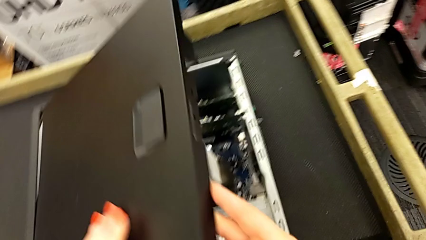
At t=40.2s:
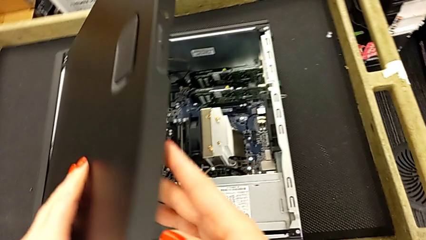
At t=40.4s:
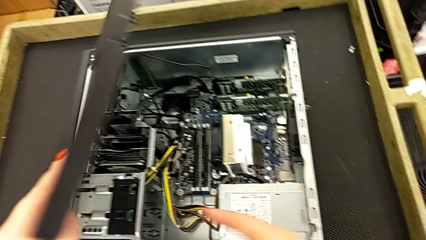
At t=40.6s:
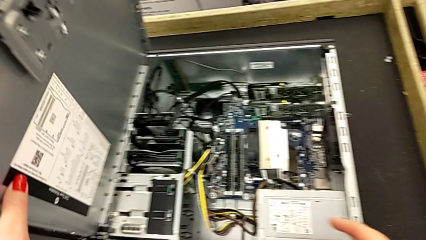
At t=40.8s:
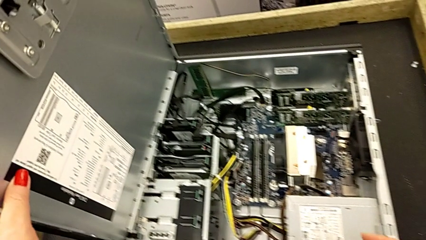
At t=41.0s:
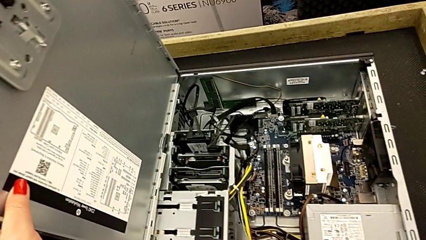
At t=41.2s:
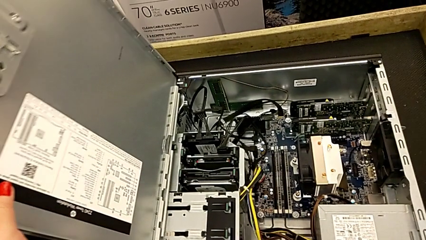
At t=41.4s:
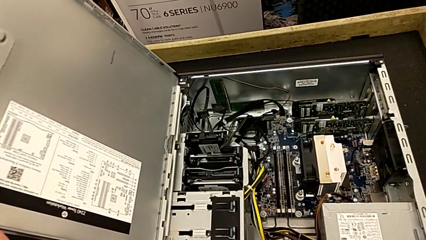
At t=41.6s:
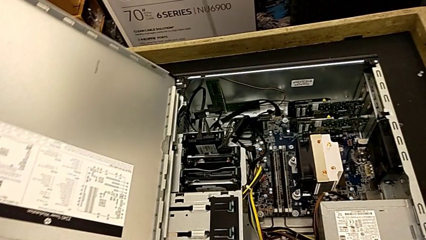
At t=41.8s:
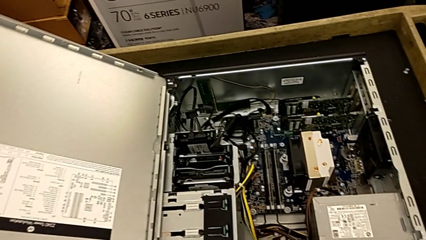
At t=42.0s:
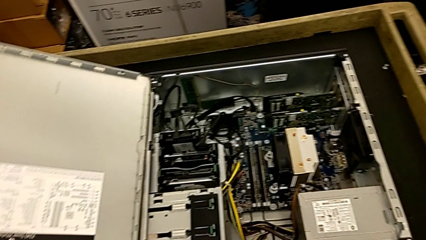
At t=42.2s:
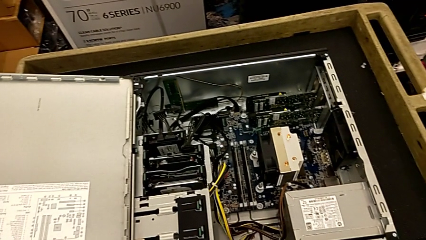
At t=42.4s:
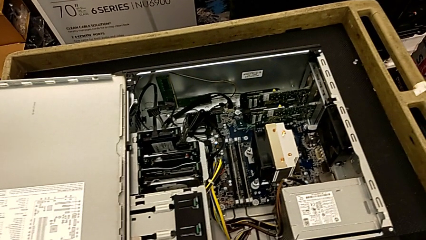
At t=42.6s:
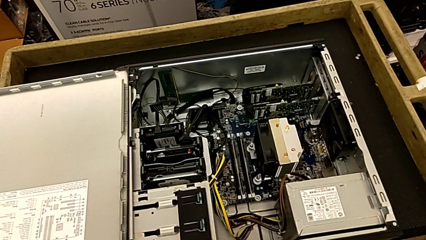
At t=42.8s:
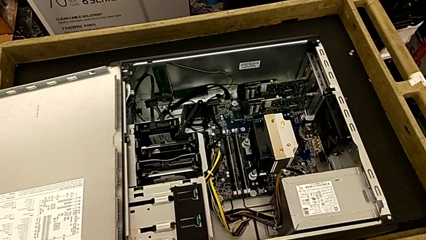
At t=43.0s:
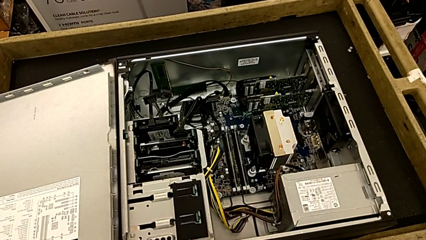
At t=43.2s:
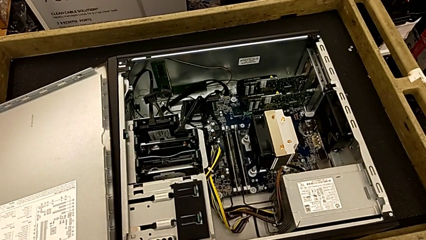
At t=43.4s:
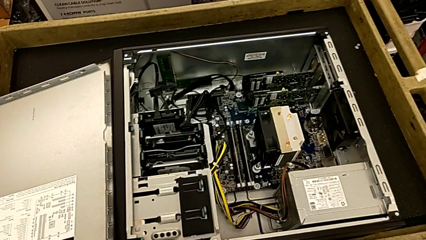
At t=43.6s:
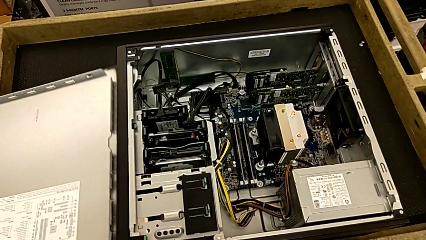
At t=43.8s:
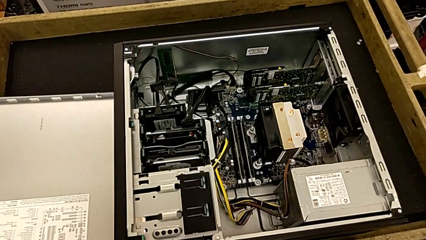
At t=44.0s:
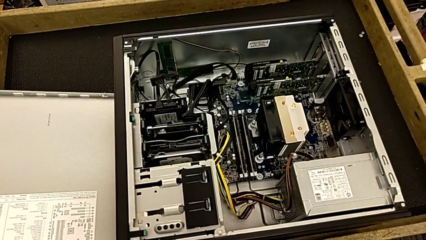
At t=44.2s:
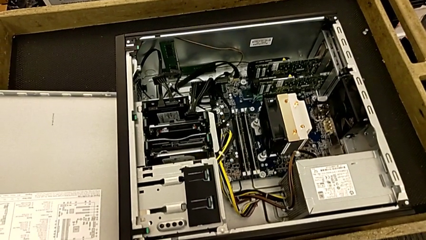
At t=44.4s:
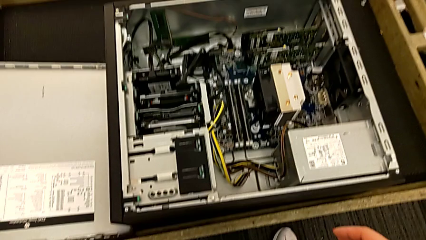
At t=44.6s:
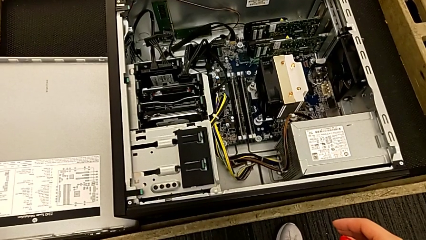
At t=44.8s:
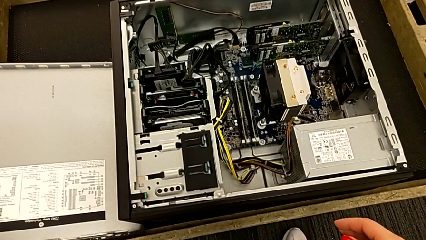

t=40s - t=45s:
The camera wearer is opening the cover of the computer tower. They keep opening the cover and place it.

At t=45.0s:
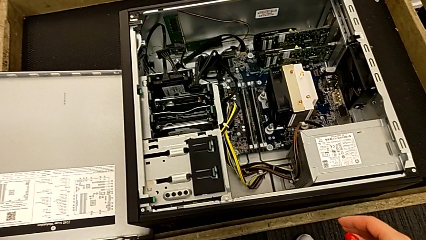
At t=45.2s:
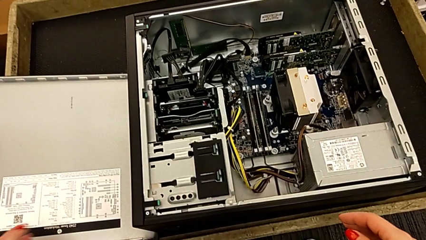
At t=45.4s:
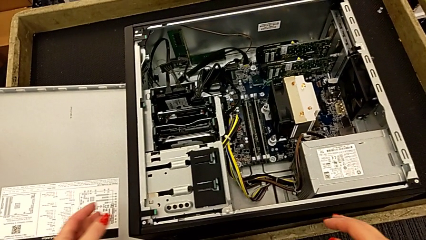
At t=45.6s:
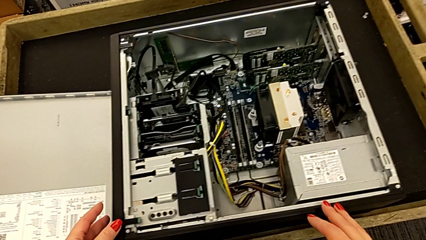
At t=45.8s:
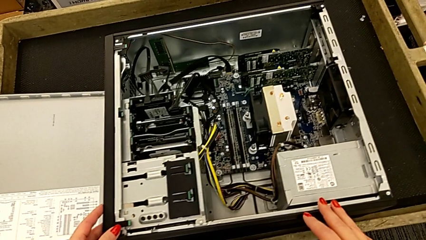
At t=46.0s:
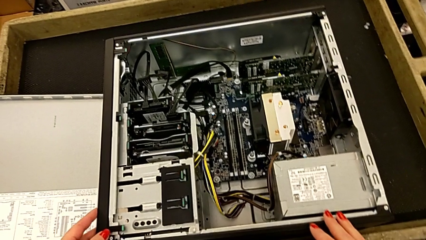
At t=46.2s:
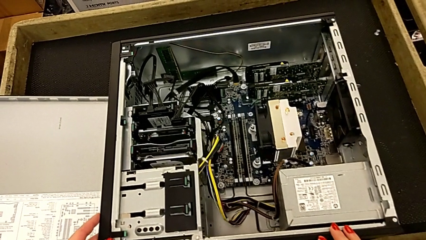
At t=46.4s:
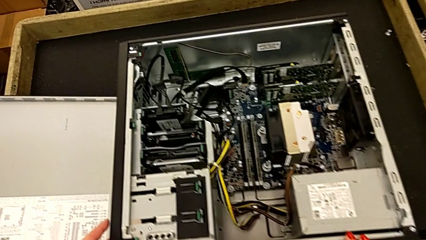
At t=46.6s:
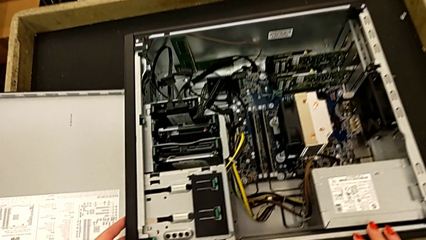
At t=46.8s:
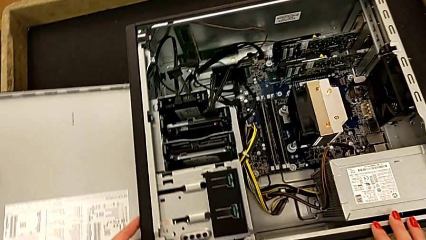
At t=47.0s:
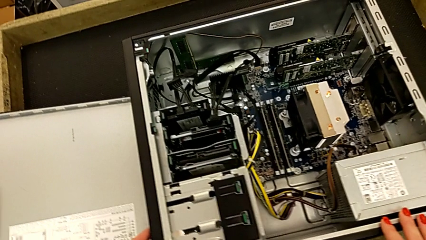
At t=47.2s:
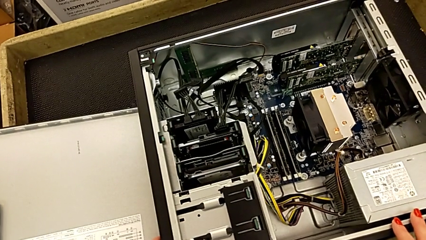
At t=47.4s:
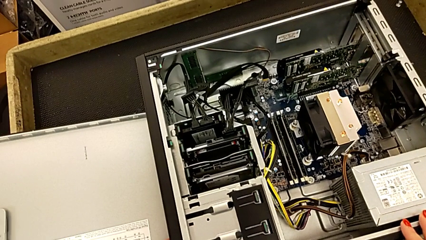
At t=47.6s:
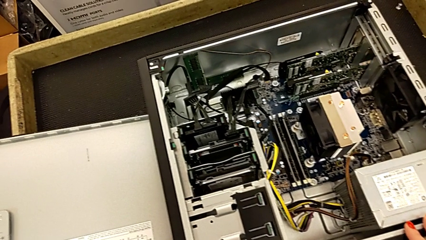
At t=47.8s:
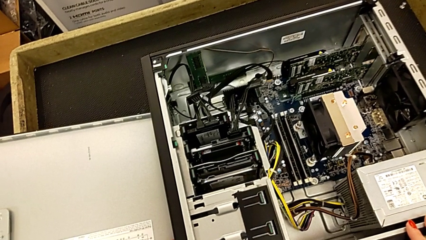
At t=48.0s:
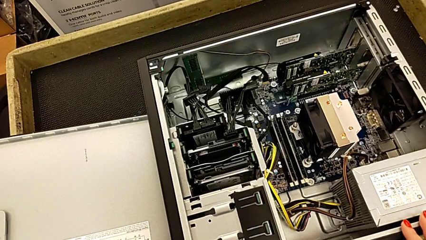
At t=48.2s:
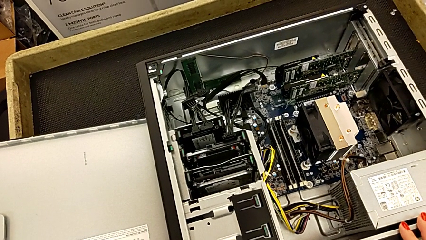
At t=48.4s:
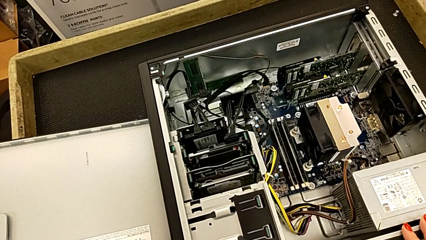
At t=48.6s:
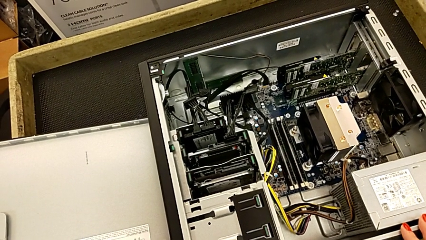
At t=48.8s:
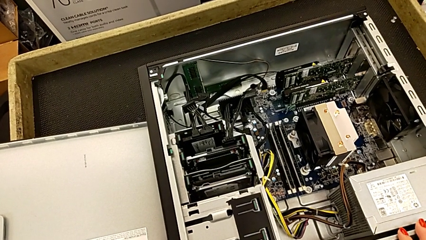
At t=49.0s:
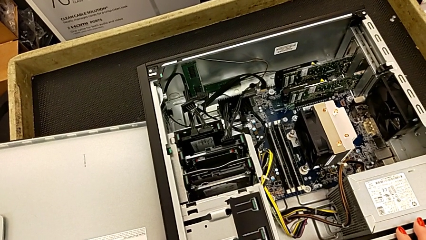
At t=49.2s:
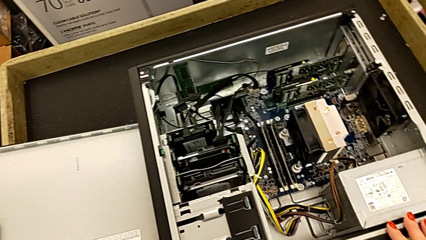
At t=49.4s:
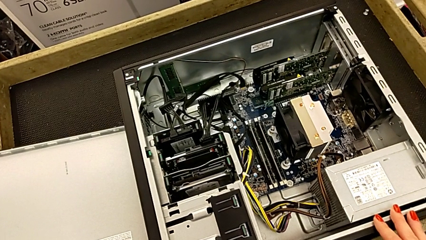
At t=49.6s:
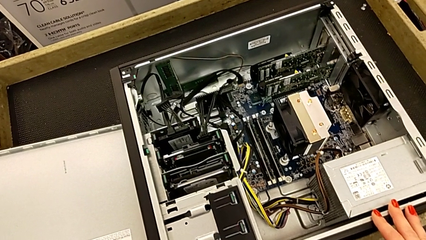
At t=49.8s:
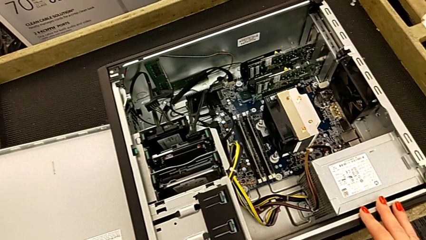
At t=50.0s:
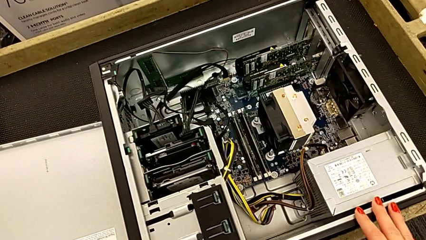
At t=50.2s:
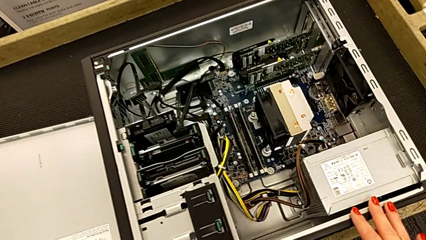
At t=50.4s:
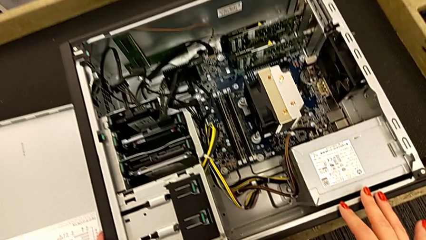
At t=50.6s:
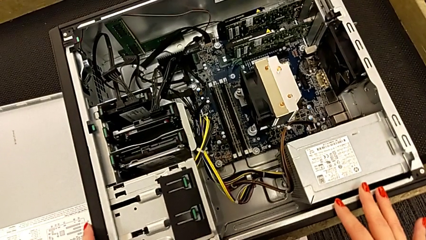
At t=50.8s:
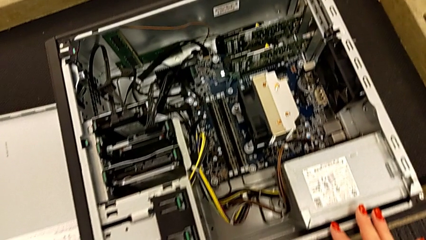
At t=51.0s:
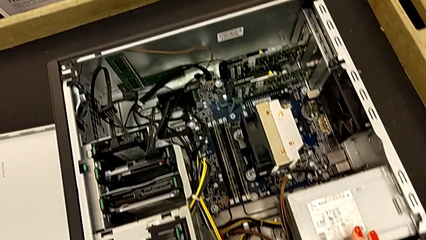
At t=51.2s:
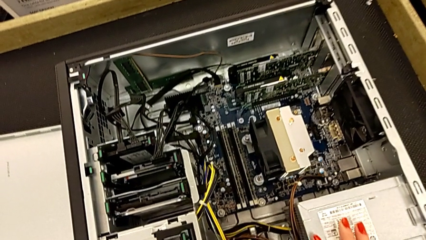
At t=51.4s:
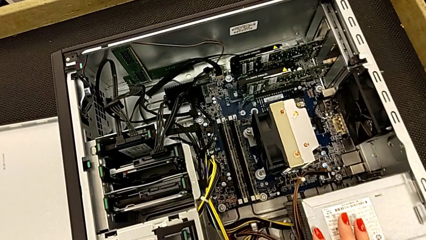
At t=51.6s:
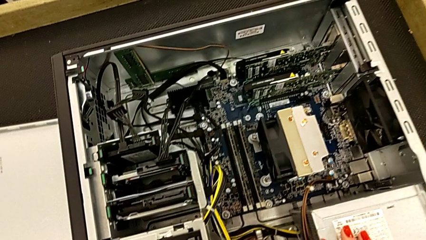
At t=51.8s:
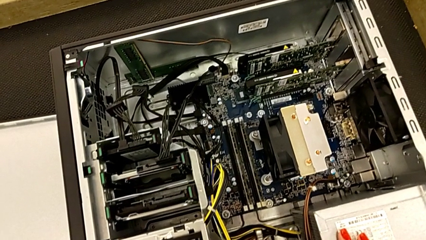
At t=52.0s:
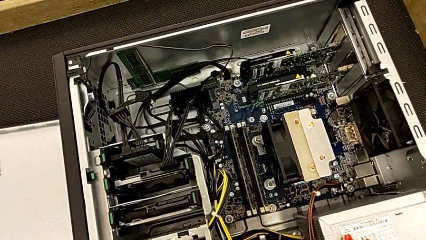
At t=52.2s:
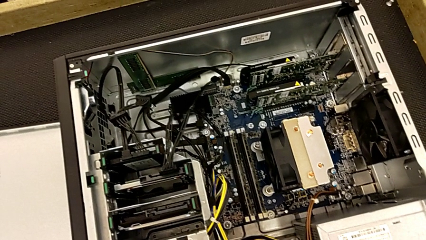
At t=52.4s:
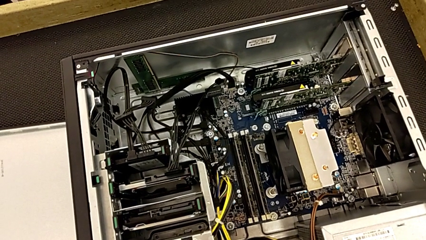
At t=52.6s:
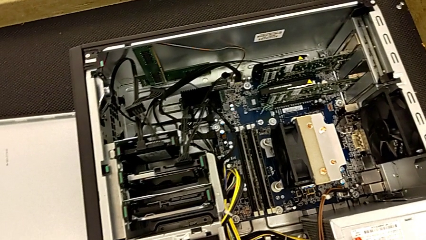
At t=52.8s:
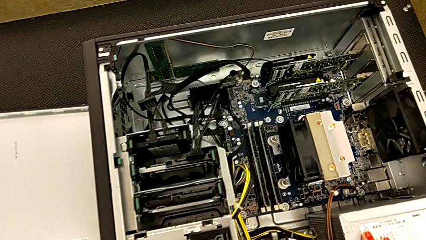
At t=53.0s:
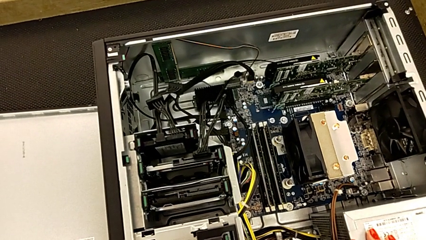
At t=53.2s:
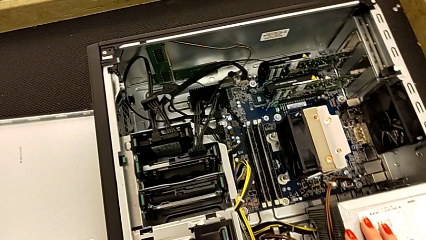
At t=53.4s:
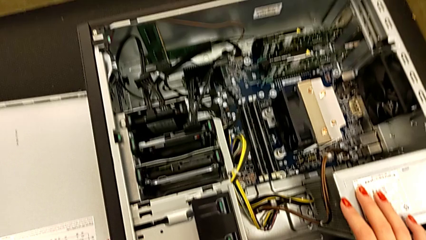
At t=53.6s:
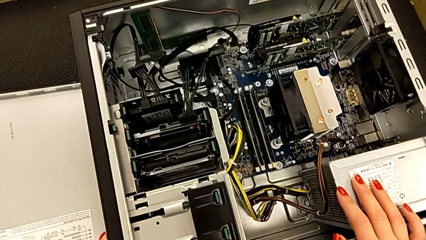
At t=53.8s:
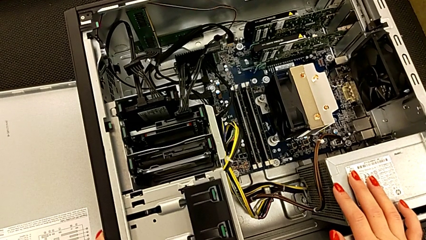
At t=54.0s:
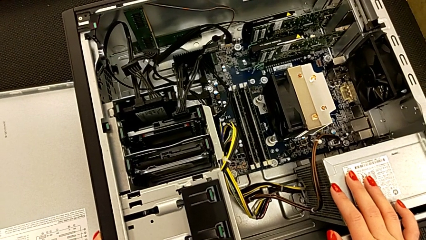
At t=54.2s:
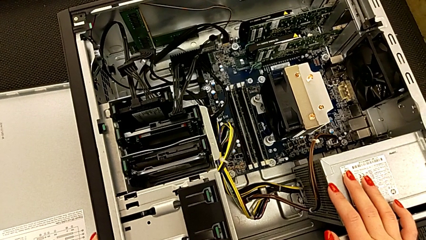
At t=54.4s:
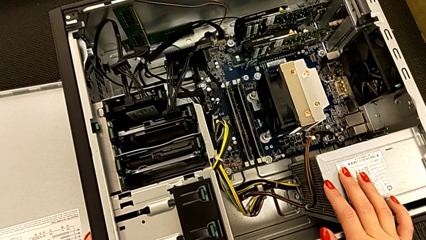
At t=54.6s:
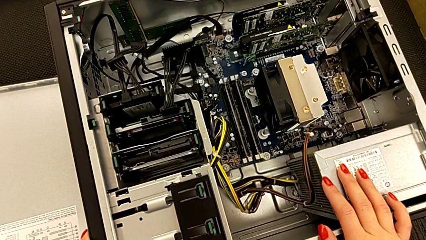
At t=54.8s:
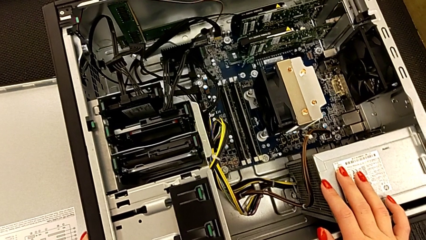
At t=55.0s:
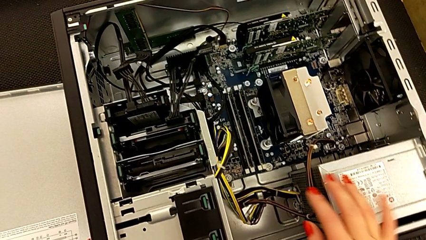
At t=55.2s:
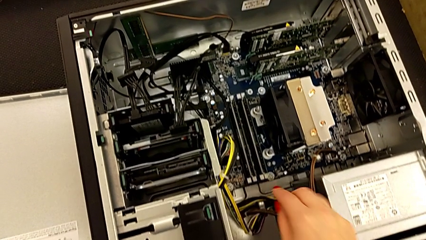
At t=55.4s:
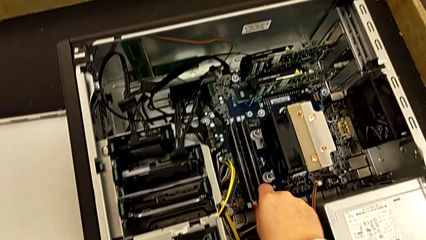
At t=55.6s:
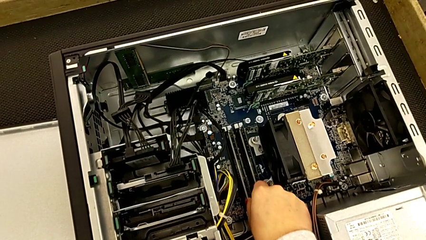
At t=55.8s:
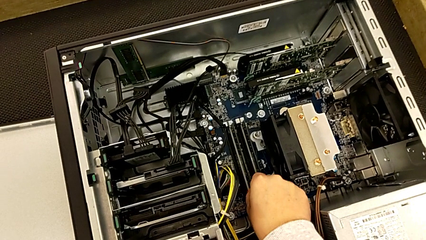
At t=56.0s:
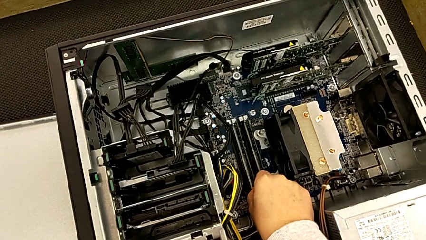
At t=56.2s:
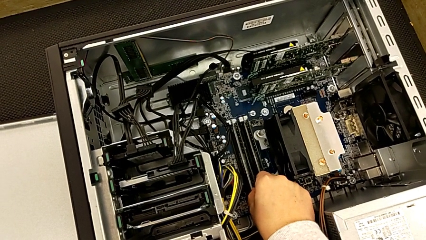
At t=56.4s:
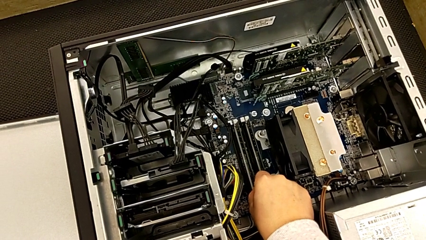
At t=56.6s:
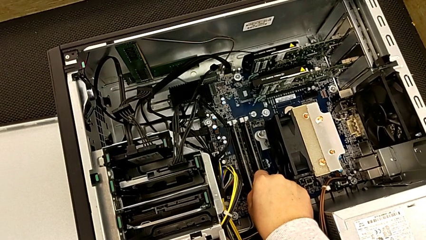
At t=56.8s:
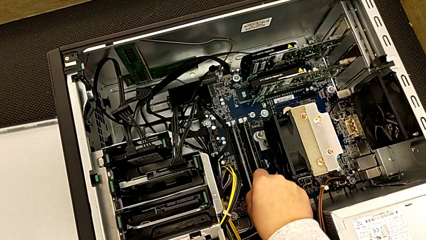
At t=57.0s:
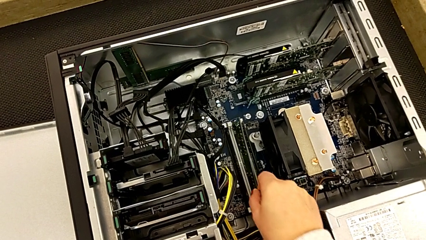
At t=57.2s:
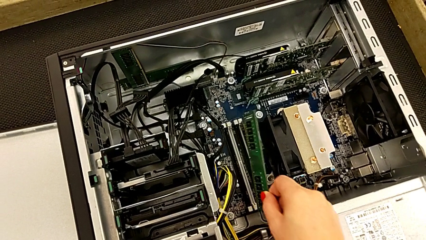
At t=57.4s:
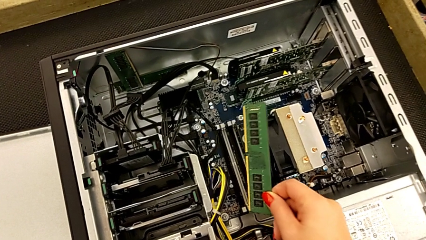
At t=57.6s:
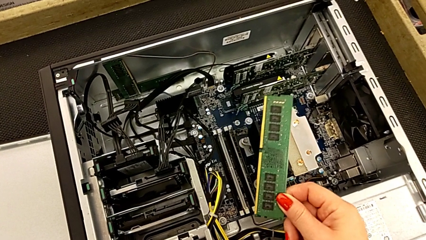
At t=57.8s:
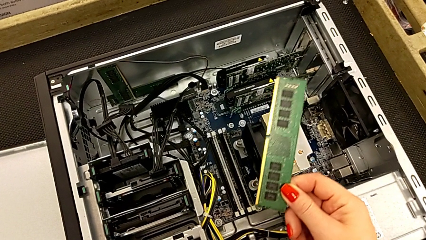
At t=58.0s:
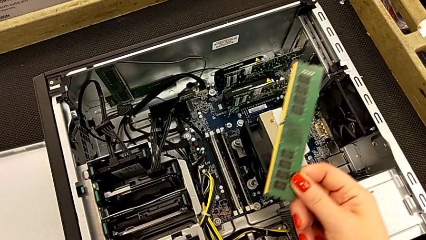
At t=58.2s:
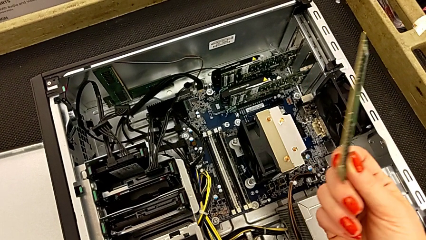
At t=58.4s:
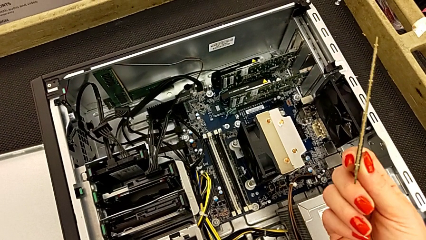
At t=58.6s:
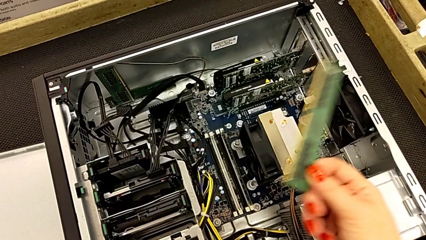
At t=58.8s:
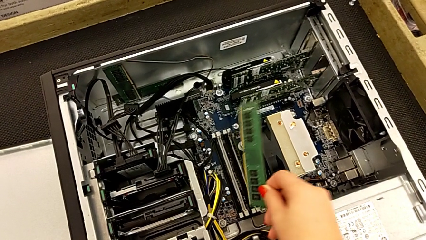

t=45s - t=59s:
The camera wearer is removing all the RAMs from the motherboard. They inspect the computer tower and withdraw the RAM.
